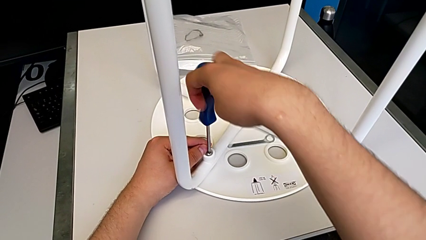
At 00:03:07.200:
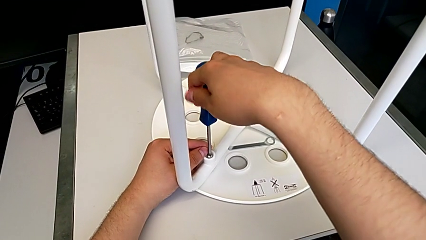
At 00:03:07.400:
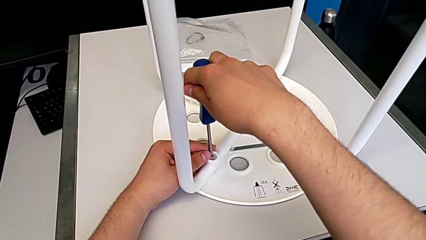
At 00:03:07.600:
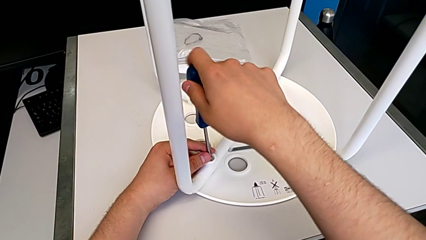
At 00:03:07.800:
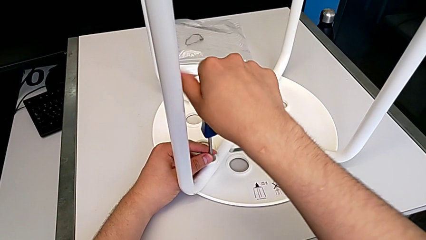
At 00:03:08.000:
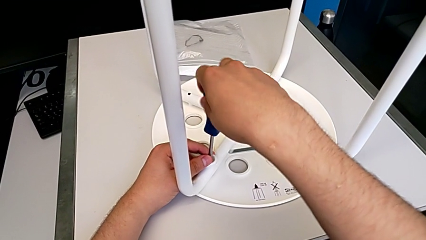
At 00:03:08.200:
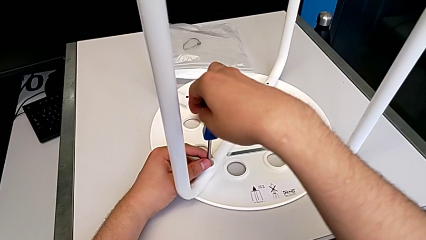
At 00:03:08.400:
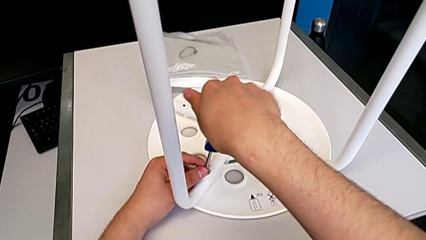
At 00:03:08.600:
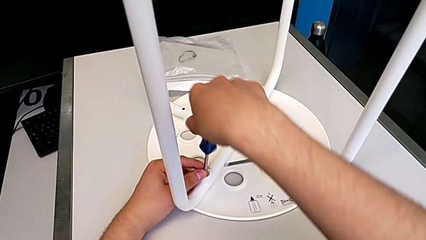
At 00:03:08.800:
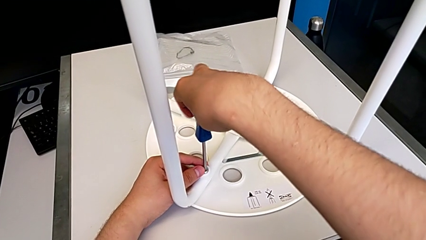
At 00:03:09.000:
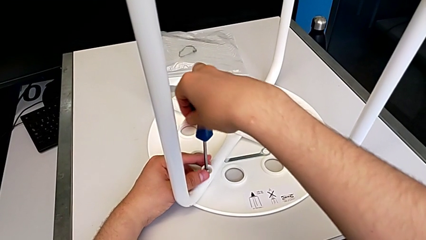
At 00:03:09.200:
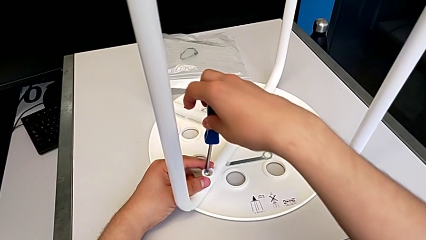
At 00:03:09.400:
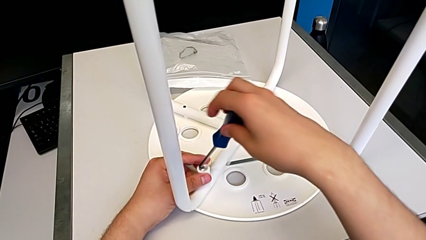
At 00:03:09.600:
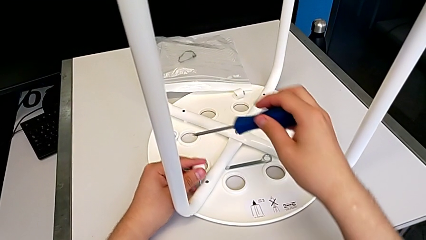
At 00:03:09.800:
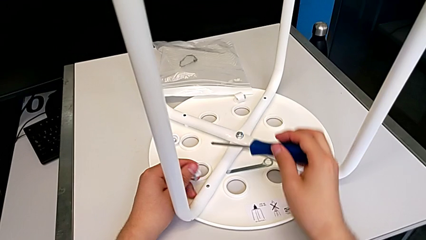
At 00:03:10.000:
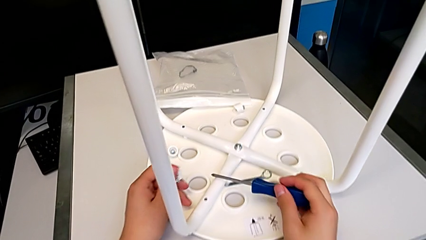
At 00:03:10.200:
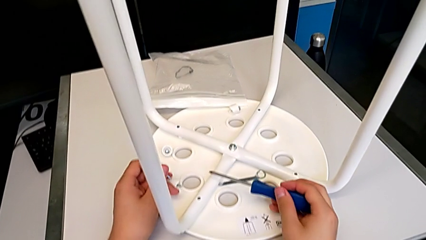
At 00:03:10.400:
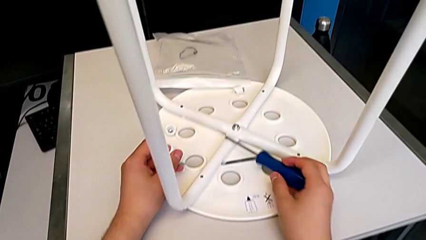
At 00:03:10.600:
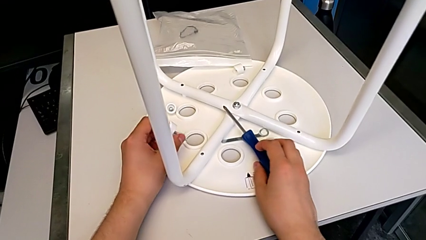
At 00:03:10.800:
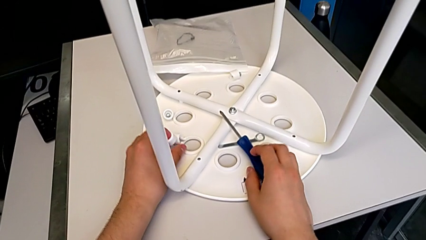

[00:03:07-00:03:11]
The camera wearer is unscrewing the fourth screw of the legs. They unscrew the fourth screw, disassemble it and place it.

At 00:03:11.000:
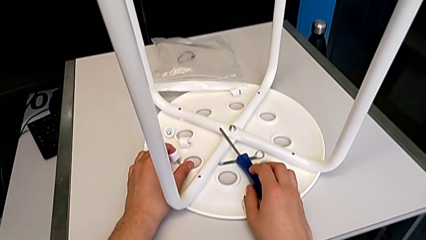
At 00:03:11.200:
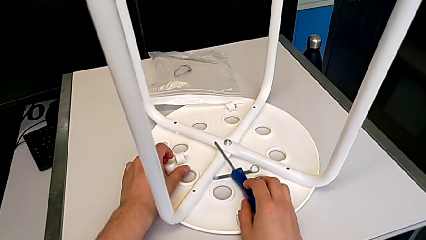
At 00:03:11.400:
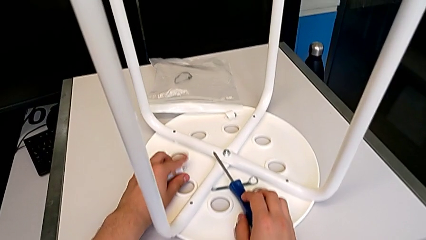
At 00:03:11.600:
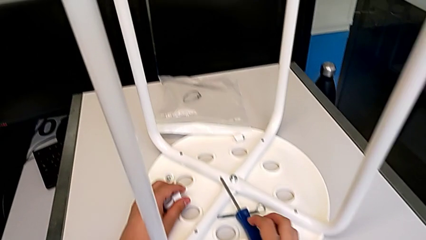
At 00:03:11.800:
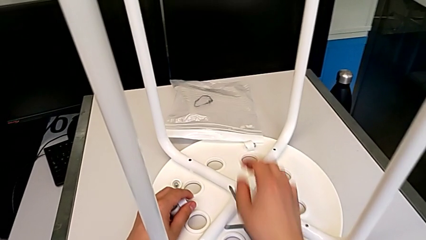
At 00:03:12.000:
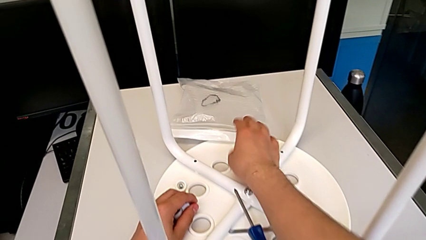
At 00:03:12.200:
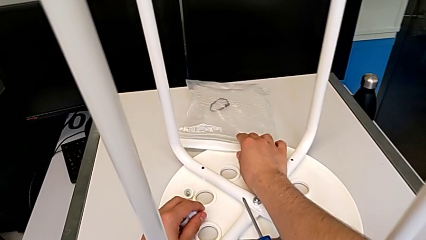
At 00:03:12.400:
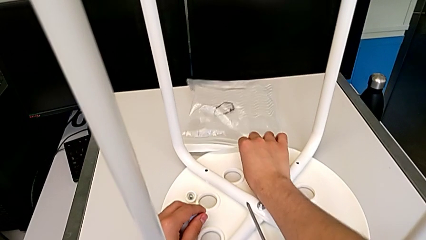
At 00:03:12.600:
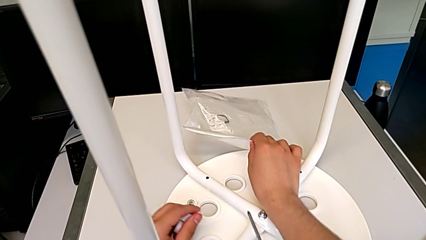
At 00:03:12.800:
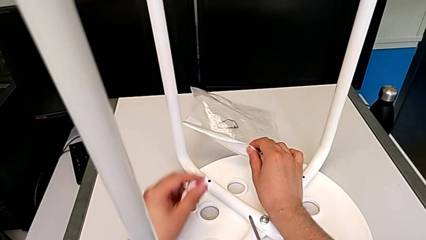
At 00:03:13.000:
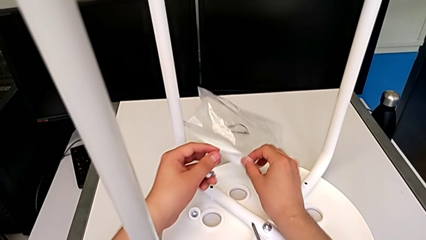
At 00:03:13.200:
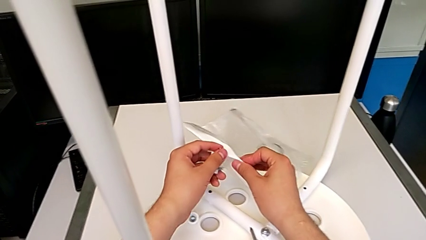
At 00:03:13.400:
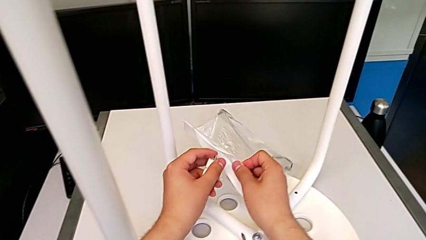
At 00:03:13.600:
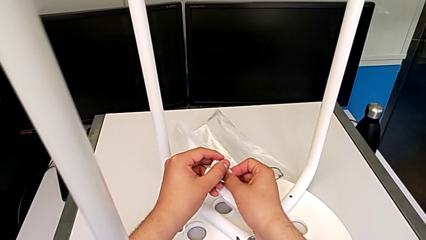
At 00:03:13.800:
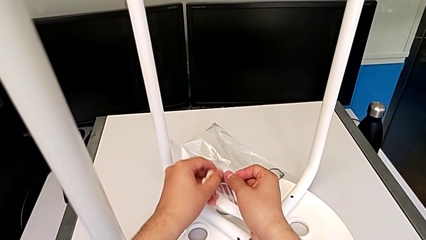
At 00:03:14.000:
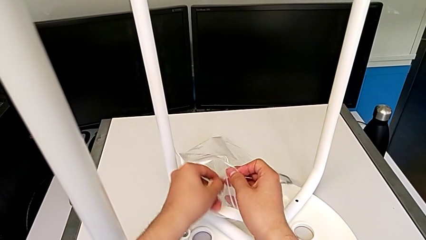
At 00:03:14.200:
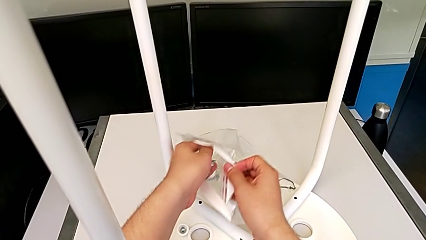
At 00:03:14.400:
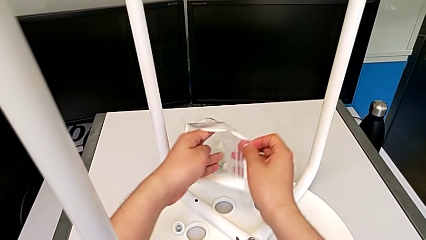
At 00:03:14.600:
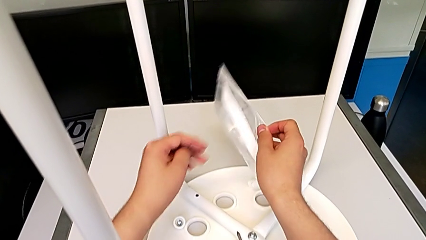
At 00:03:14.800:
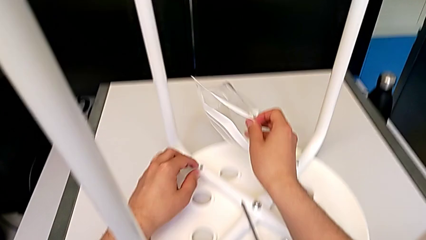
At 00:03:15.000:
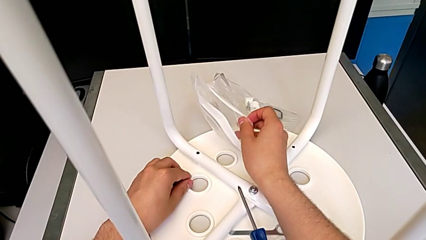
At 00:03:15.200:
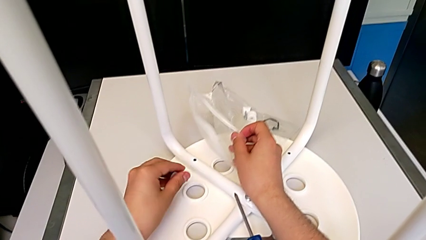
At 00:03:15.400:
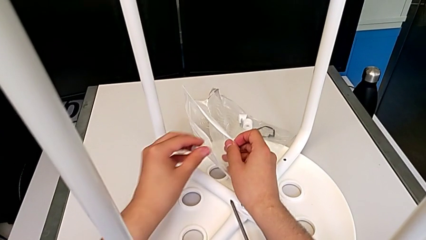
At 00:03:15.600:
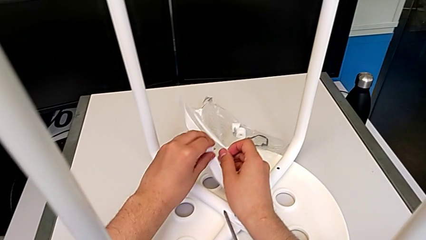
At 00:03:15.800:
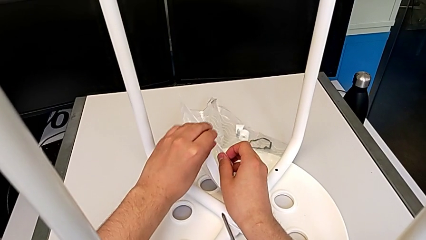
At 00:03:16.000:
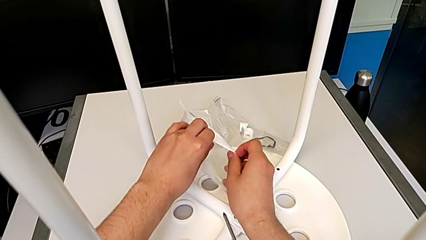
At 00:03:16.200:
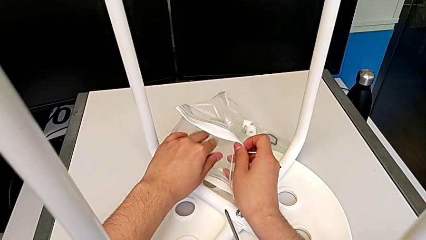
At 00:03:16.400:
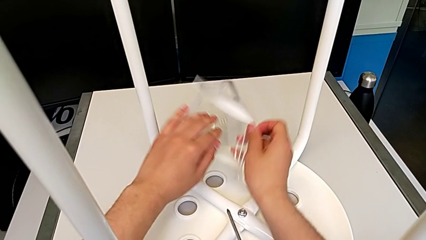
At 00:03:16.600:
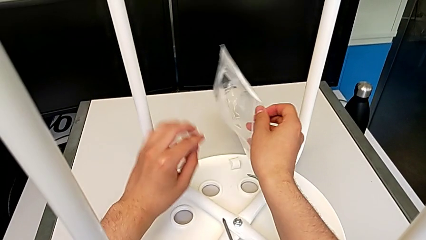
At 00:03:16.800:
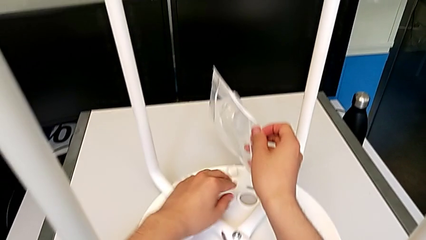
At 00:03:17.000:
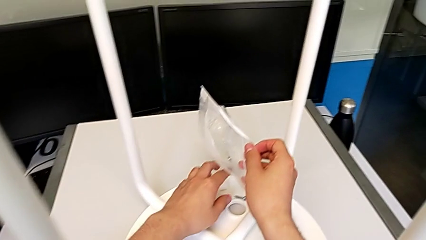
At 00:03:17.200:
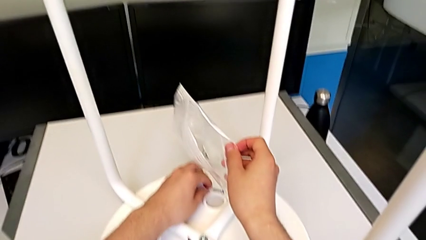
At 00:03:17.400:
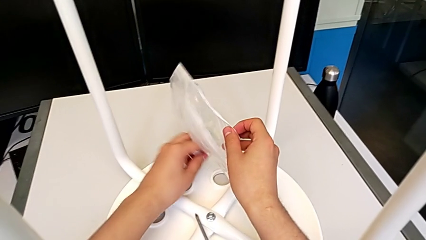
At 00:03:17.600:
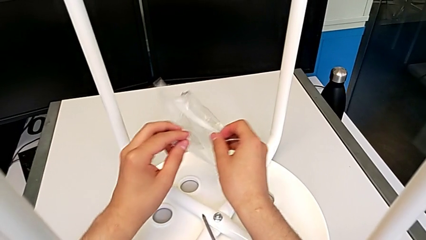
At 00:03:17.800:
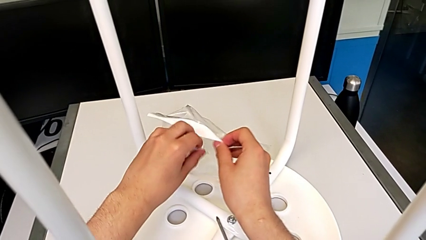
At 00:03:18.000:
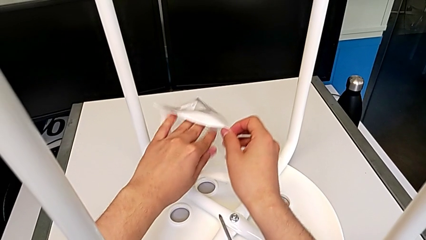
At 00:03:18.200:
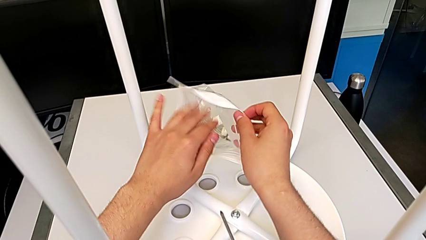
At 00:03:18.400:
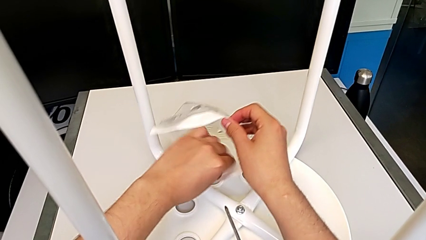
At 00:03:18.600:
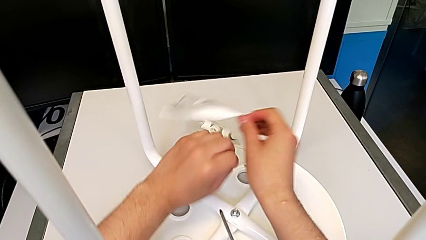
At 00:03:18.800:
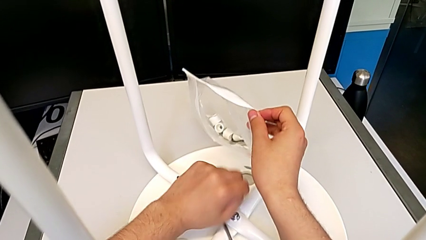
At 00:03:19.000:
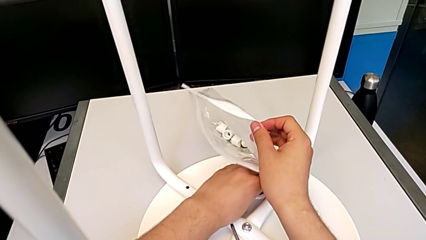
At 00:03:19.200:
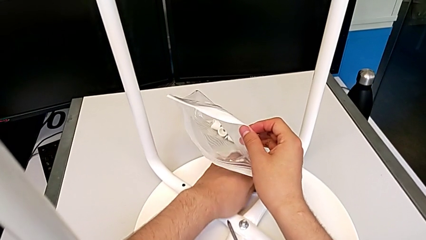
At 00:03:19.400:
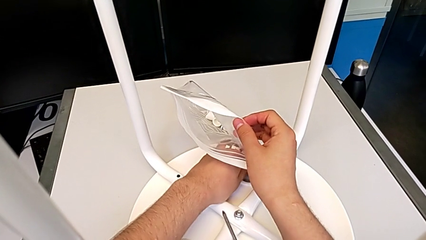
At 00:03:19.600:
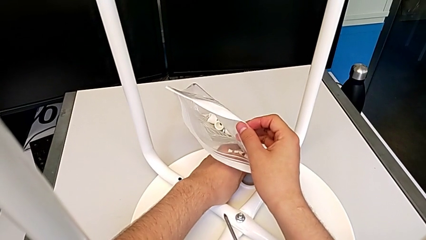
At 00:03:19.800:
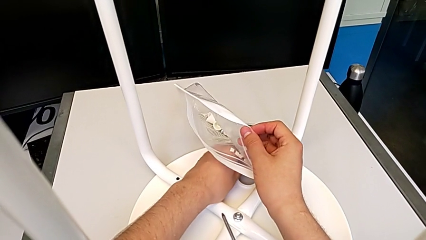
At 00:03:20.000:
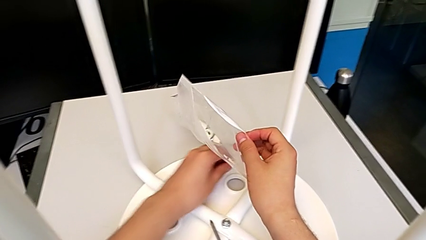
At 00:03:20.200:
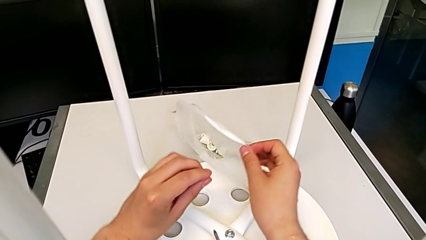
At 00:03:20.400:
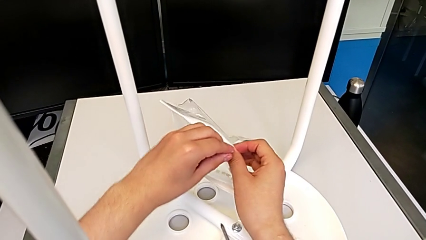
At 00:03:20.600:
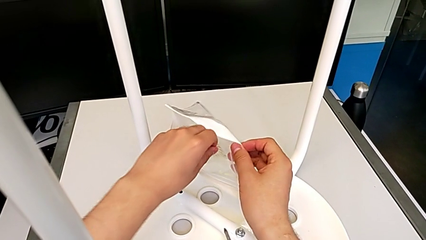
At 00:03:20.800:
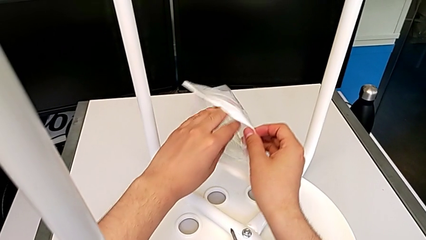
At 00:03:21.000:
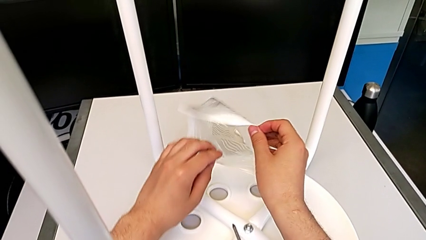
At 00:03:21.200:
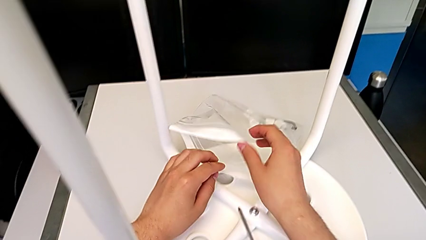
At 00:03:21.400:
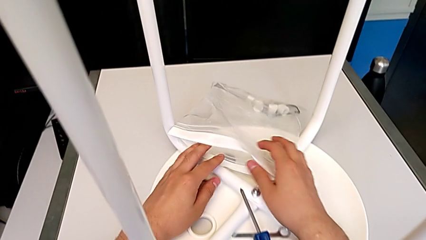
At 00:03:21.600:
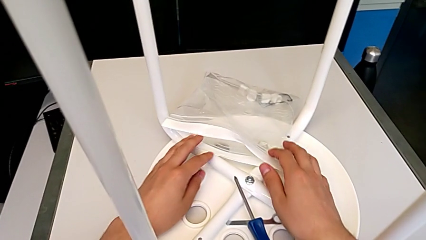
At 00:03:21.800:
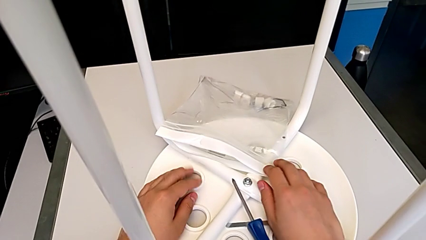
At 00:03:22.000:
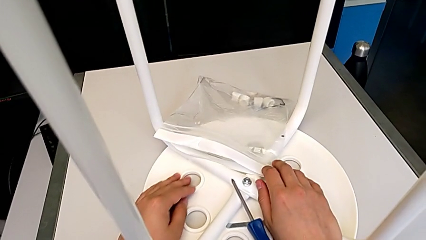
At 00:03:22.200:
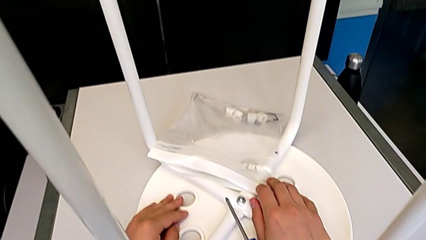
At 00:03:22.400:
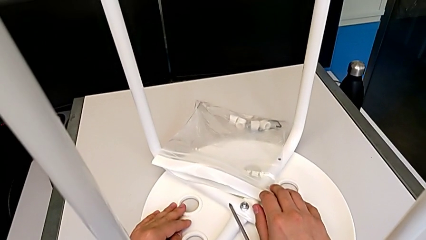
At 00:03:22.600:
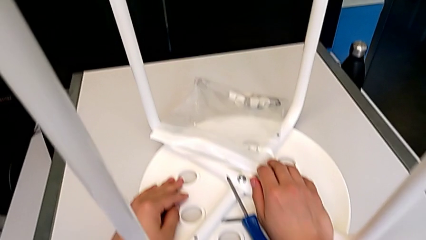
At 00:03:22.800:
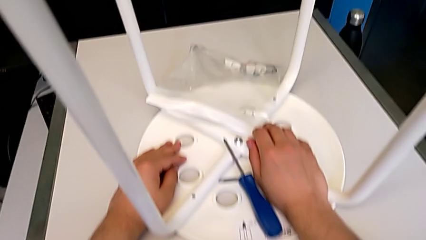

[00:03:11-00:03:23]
The camera wearer puts the screws and the saddle washers in the bag. They grab the bag, open it, insert the first washer, grab the second washer, insert it, grab the third washer, insert it, grab the fourth washer, insert it and place the bag.
